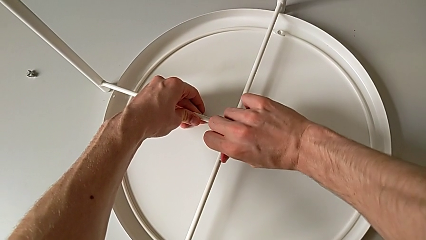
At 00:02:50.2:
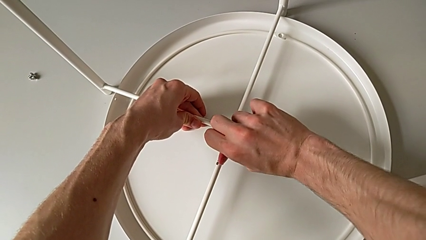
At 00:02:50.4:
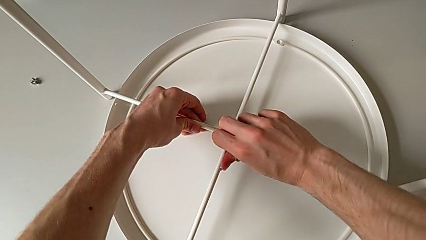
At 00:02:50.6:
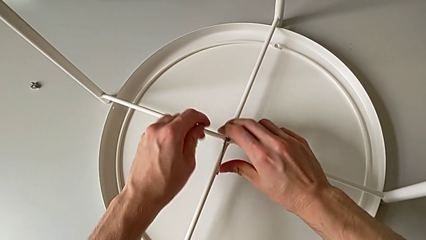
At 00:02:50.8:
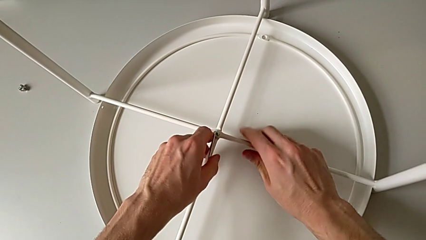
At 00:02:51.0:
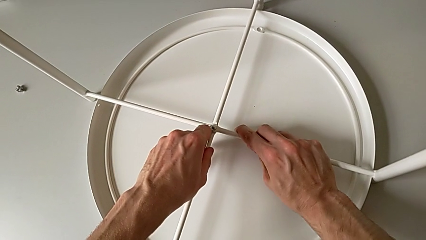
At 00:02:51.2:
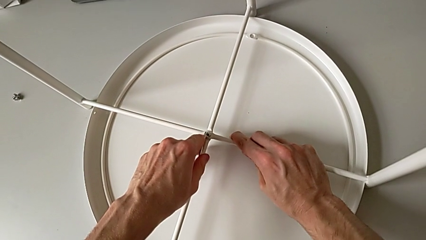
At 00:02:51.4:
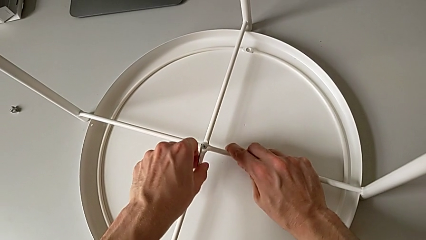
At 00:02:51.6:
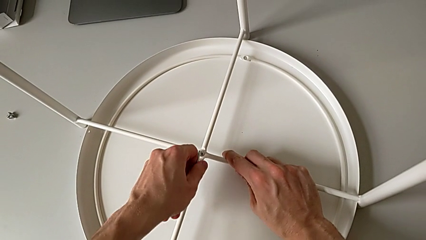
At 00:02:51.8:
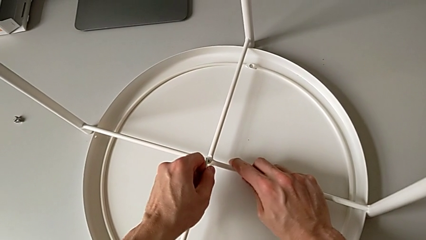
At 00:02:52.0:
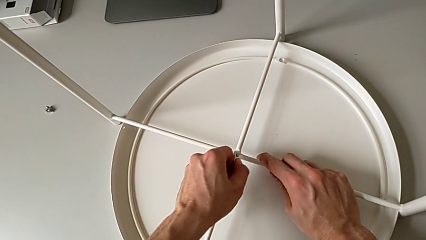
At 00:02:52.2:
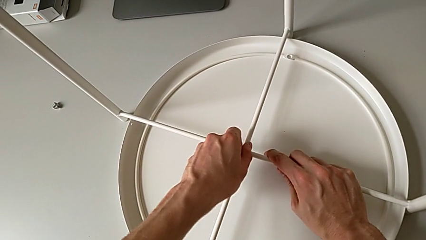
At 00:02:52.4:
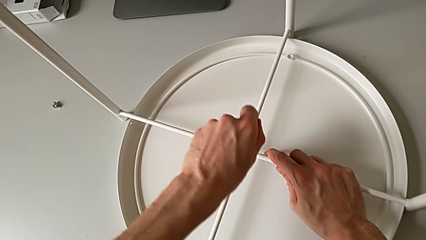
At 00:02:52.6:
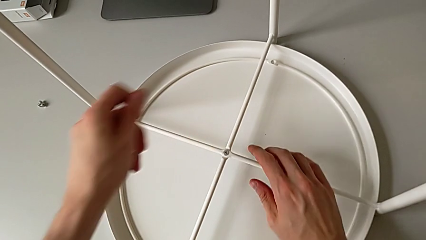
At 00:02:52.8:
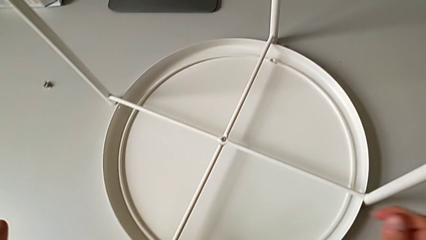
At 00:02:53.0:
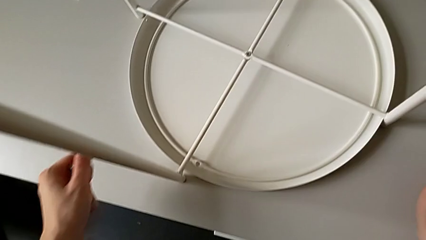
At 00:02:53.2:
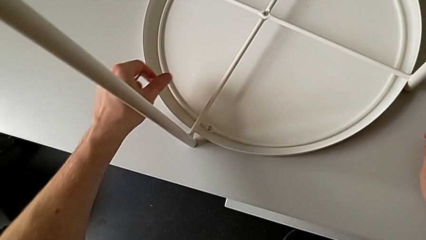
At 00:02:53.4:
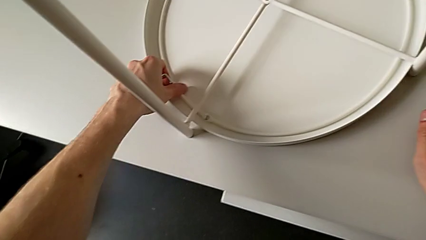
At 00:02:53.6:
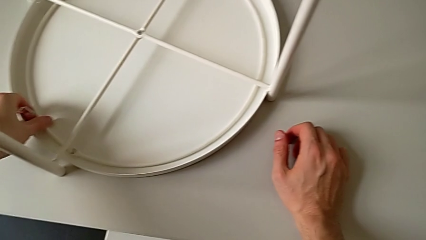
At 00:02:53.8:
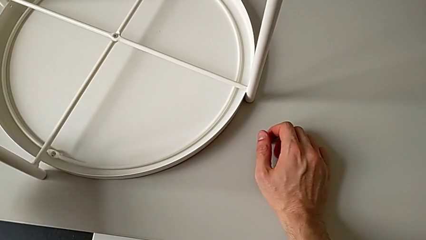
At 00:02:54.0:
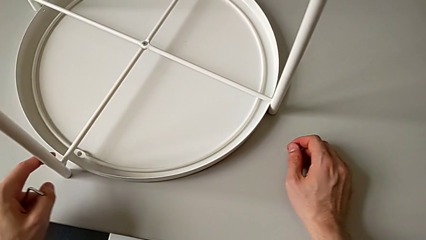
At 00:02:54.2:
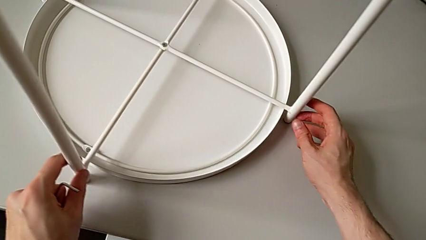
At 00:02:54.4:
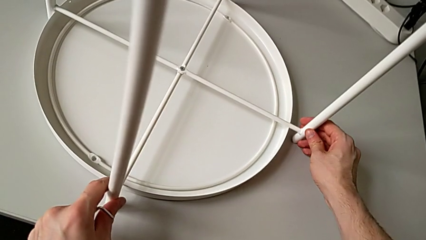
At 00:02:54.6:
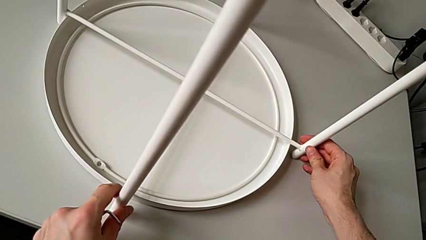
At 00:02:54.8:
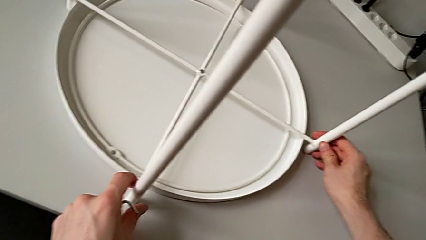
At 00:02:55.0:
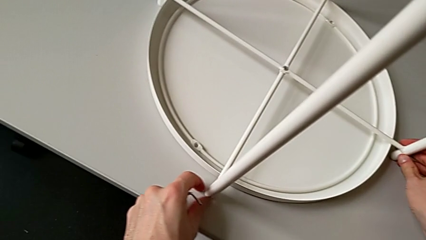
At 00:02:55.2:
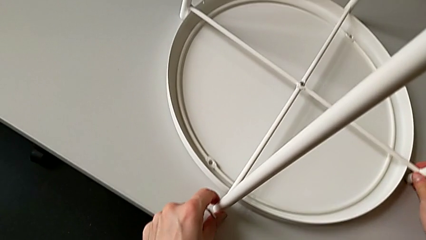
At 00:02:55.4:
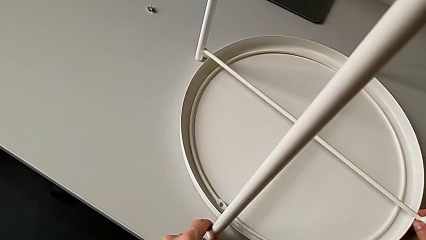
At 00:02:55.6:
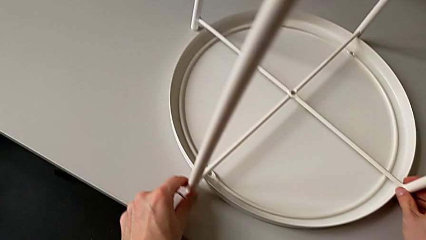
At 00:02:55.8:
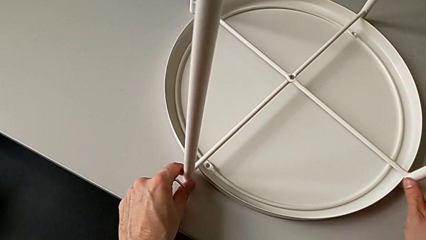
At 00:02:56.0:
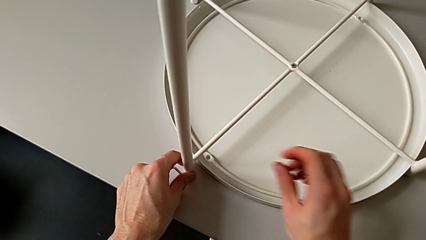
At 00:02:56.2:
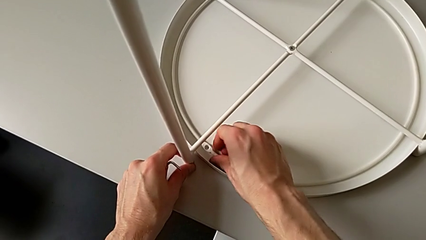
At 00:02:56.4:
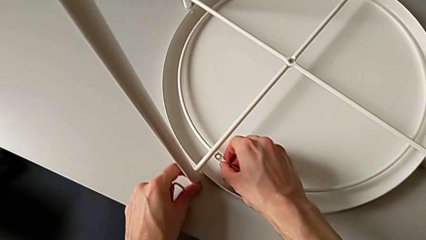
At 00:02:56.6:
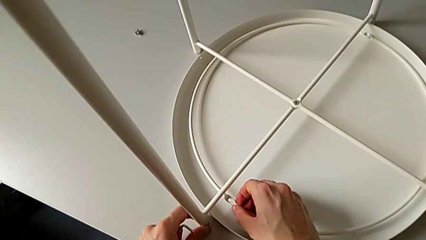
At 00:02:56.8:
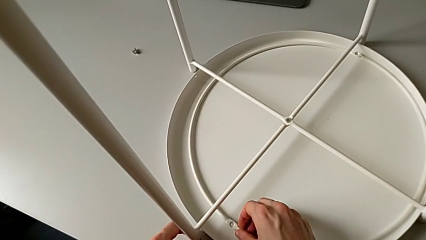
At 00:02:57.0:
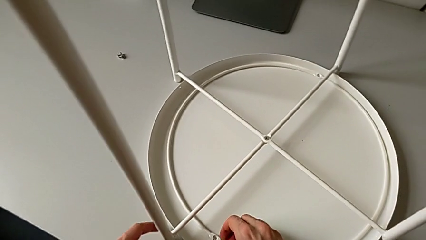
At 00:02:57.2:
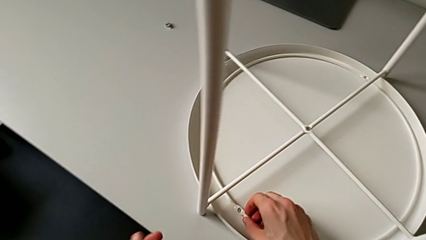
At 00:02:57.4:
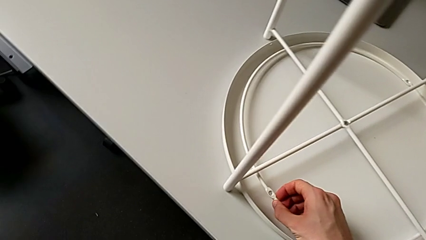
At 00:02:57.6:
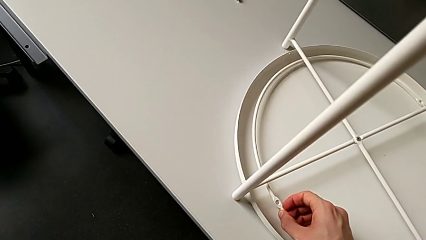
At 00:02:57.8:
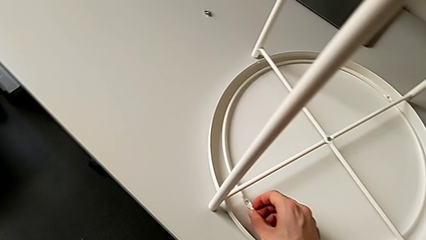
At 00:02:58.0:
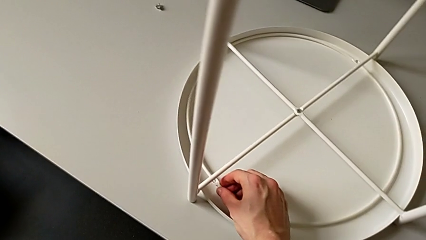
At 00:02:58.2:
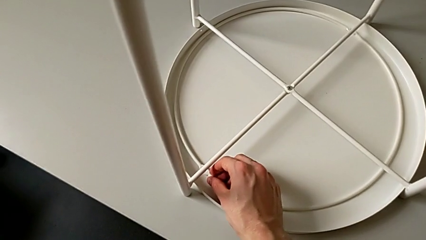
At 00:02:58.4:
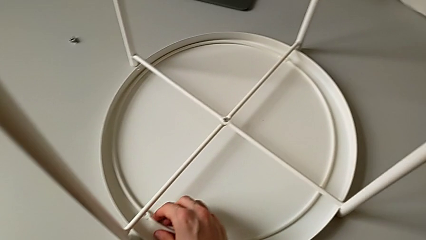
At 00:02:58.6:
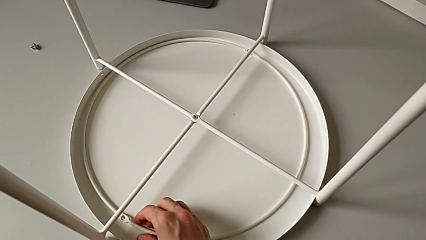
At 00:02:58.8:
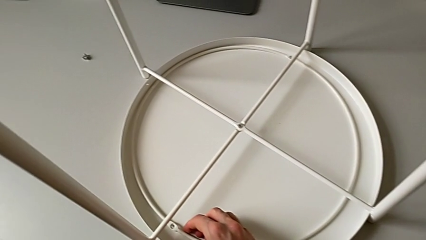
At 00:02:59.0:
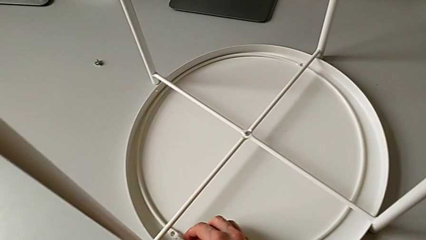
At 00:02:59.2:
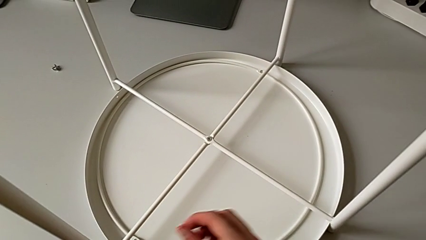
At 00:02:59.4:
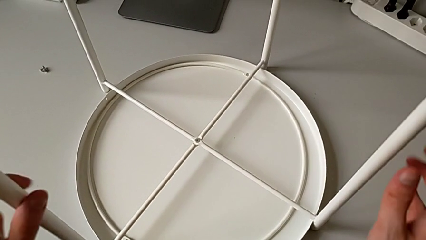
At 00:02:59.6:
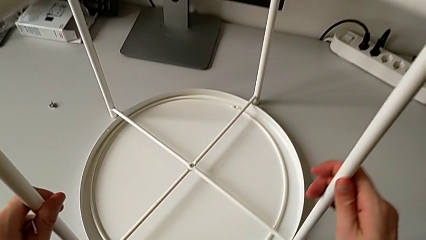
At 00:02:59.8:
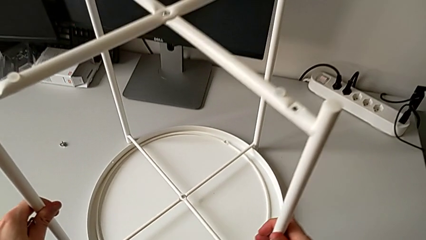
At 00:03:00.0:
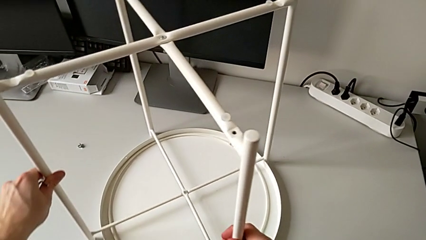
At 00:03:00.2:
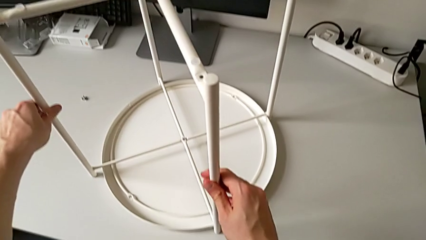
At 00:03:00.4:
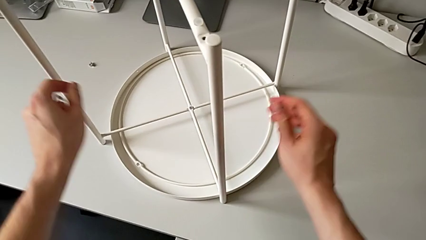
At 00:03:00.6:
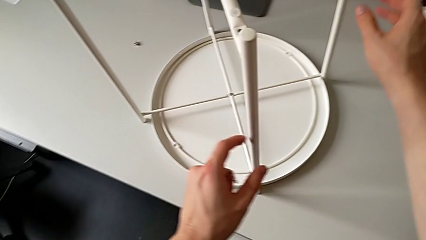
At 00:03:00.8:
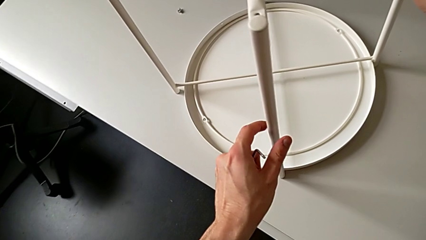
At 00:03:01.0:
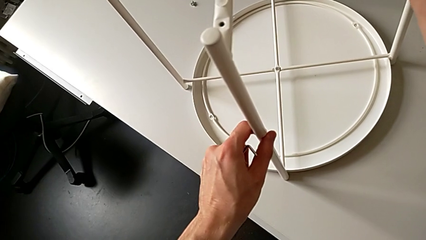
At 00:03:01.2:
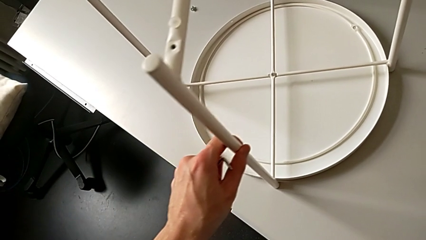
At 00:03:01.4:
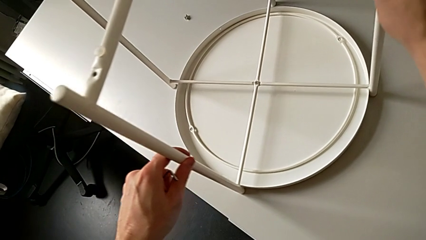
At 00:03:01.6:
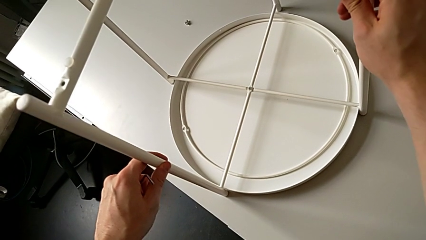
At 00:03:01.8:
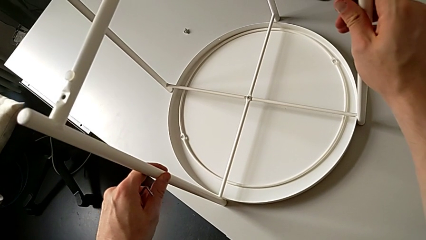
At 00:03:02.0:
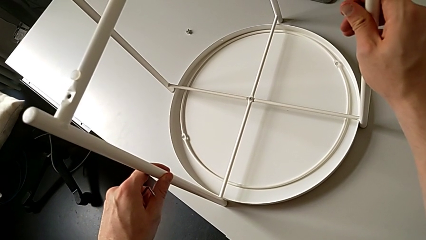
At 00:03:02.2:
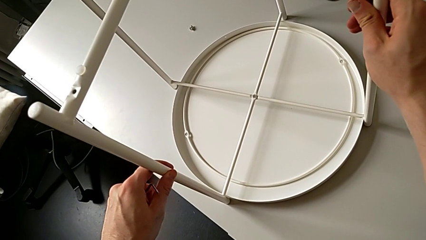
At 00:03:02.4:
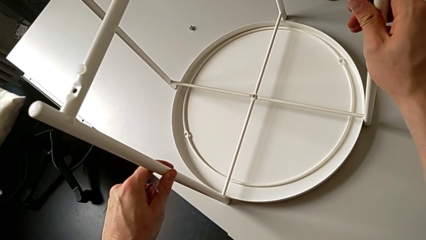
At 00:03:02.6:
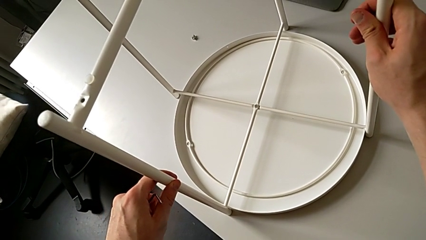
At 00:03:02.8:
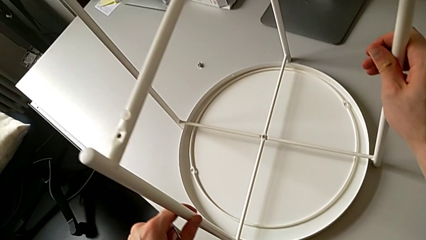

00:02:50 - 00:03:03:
The camera wearer is screwing the legs of the table. They screw the hex socket head, withdraw the Allen wrench, slide the leg, grab the circle, grab the leg, slide it and hold it.

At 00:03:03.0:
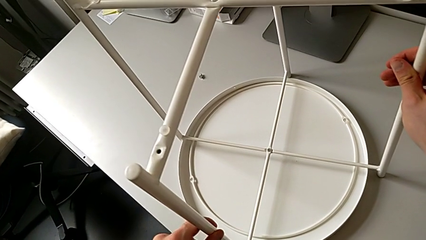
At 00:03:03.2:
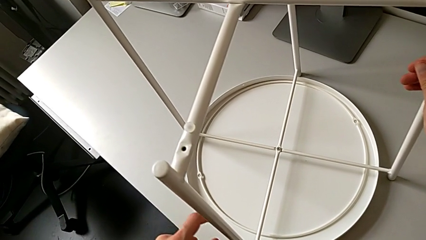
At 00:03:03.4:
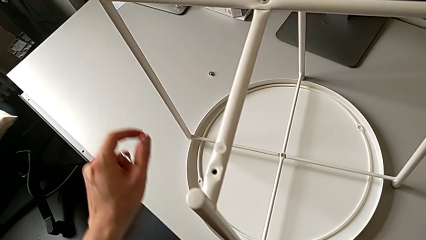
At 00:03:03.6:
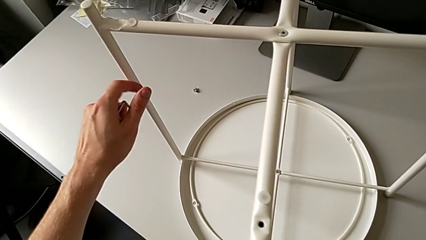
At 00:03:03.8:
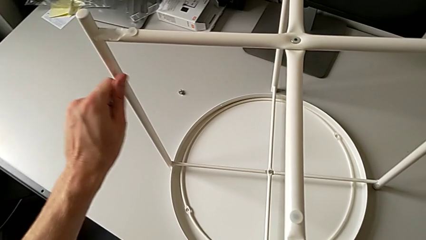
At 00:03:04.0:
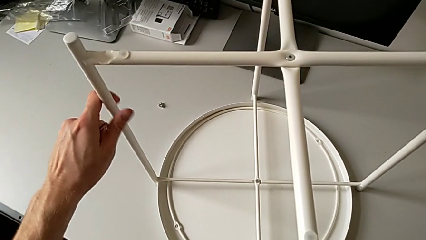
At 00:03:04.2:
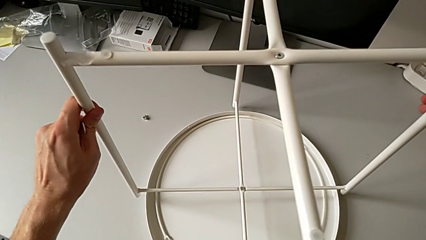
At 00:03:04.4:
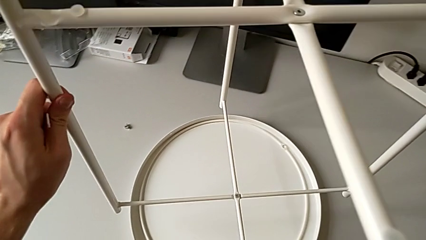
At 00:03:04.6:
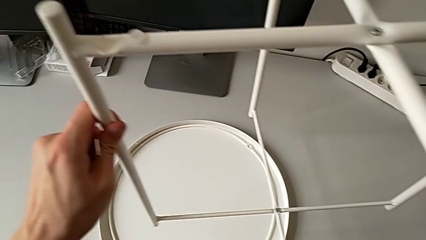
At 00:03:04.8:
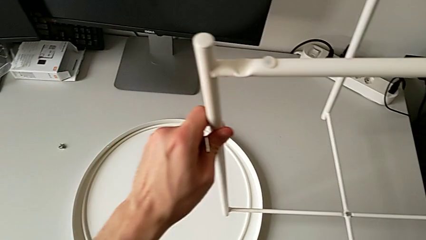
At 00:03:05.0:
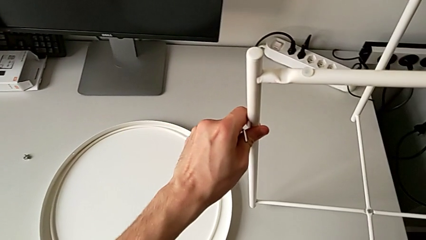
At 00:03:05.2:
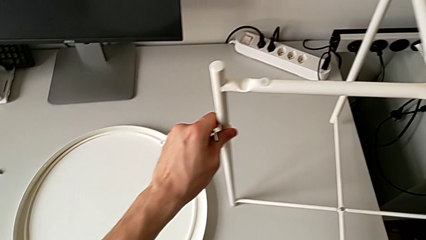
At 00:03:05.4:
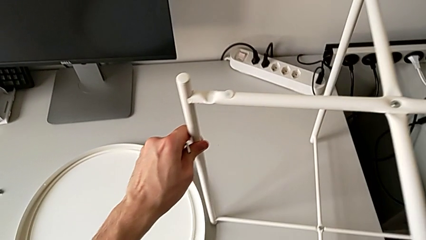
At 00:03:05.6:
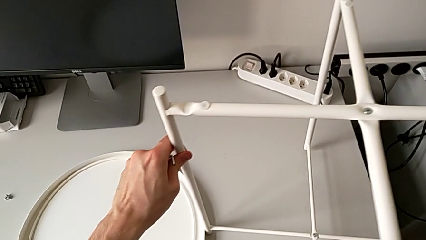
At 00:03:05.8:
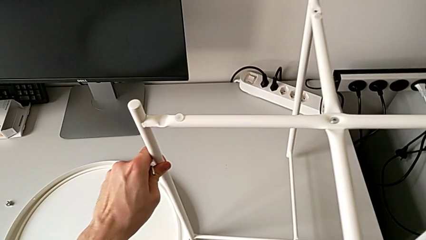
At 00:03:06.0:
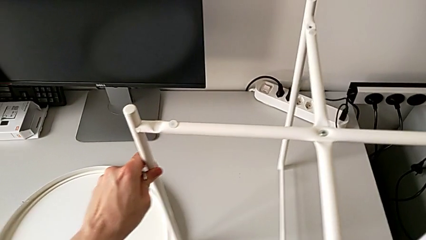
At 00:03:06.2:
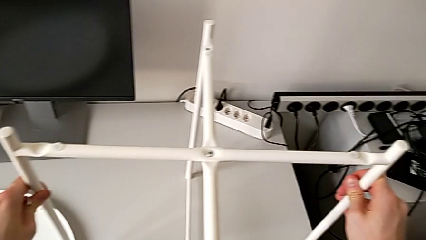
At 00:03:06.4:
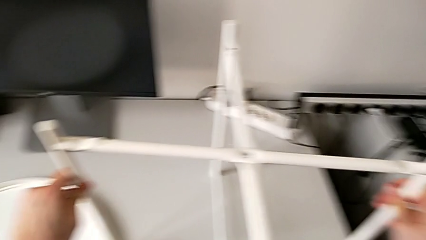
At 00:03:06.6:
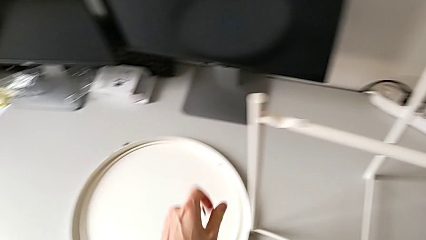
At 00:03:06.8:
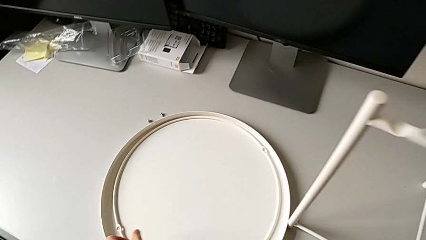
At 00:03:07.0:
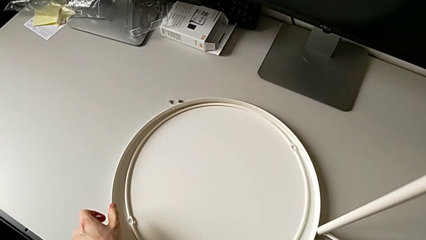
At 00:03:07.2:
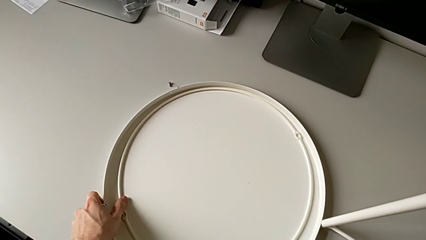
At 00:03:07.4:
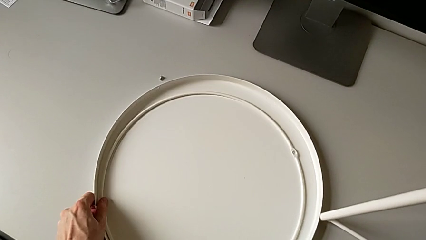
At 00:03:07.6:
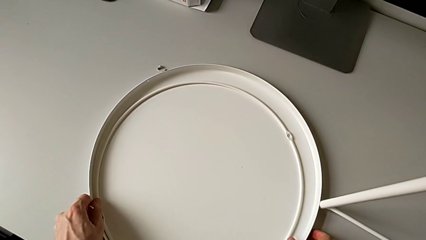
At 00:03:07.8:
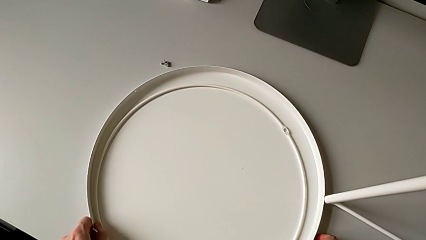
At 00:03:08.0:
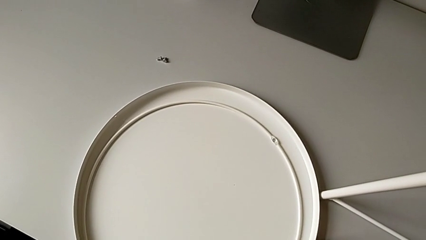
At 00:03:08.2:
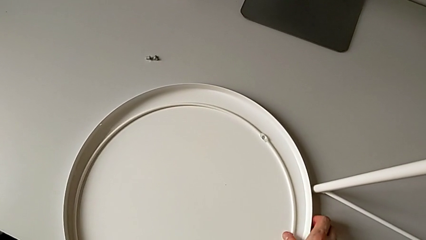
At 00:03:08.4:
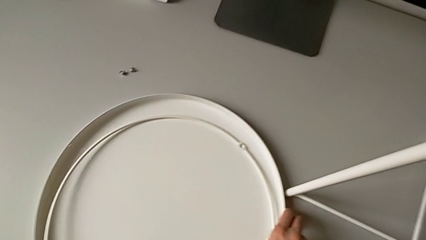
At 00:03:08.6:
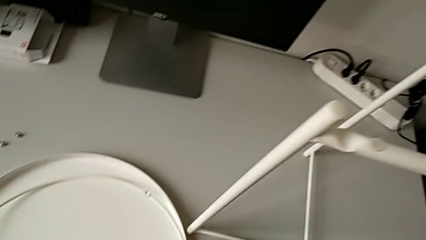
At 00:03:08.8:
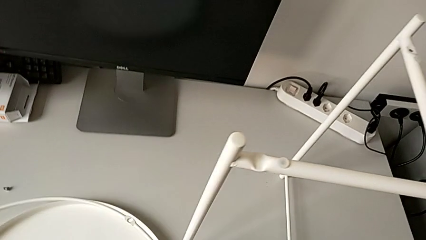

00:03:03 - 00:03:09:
The camera wearer is assembling the tray of the table. They grab the leg, lift it, place it twice, approach the circle and grab it.
